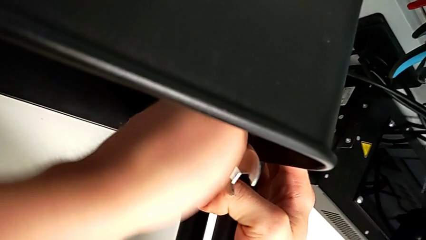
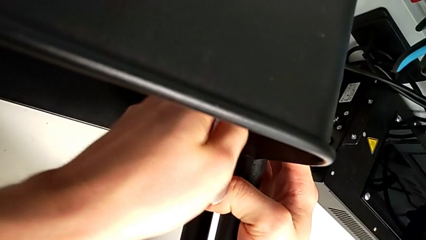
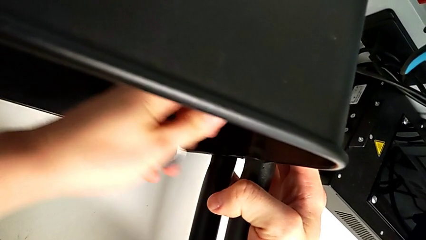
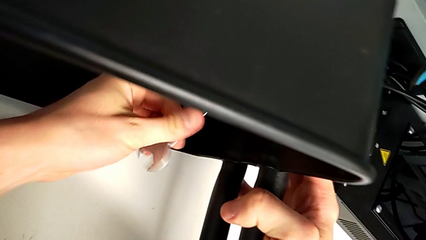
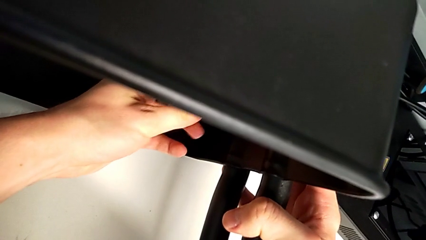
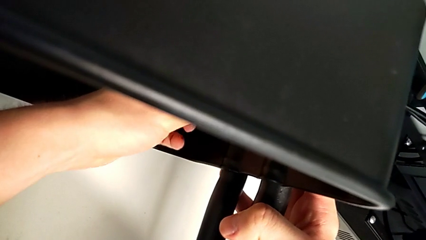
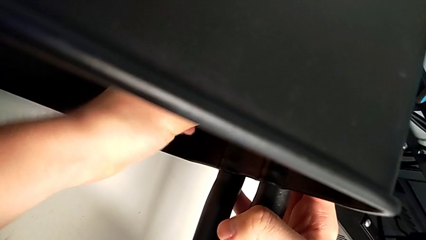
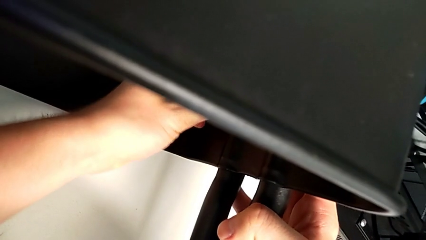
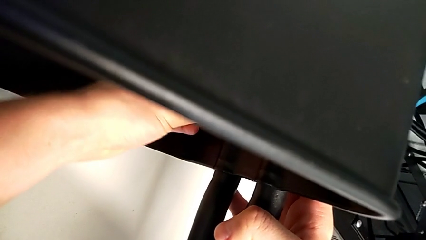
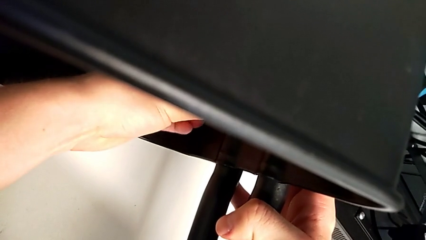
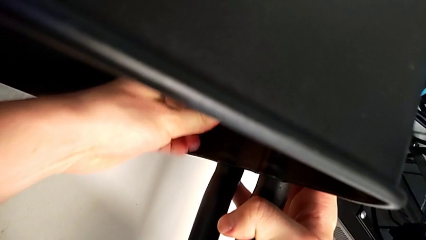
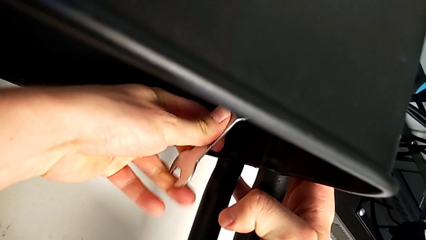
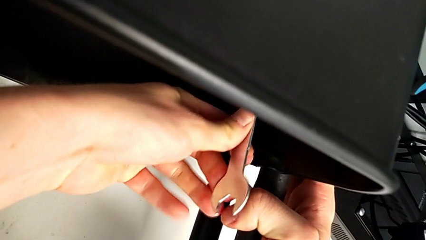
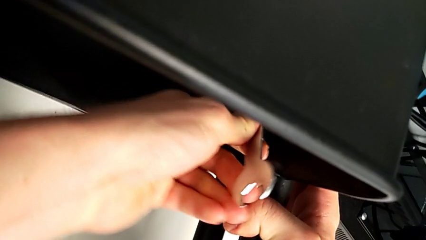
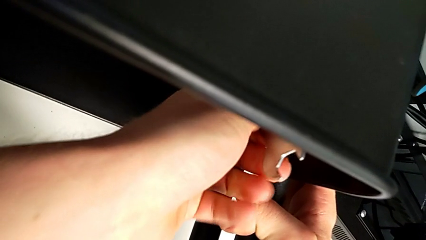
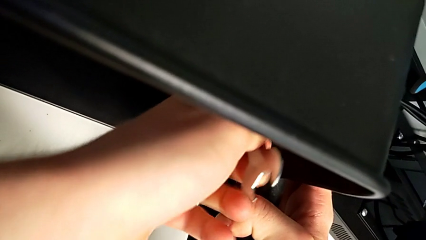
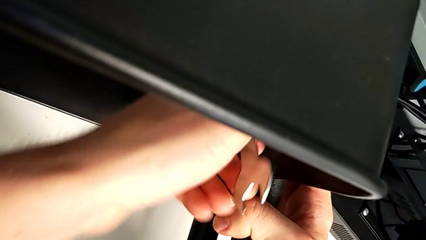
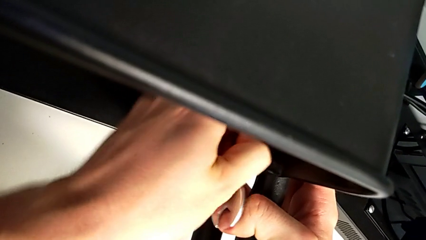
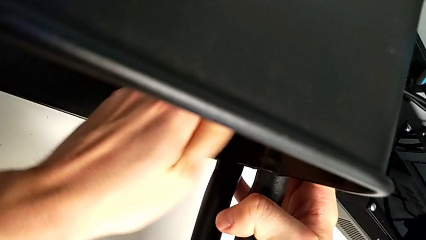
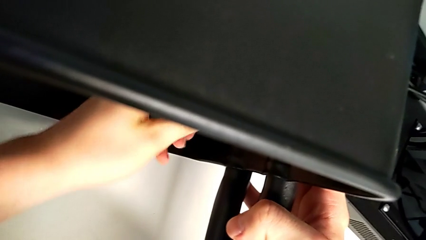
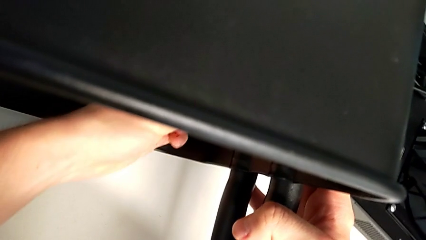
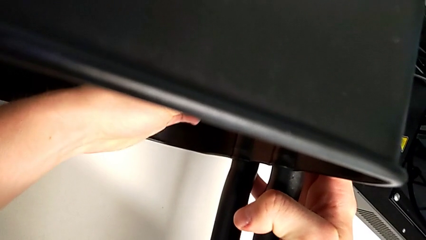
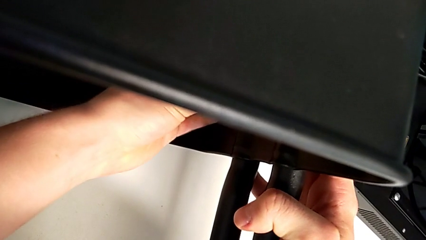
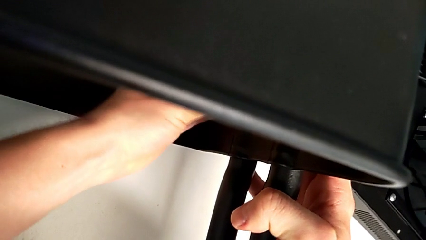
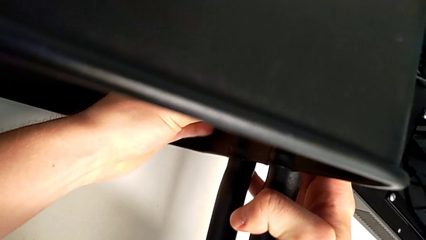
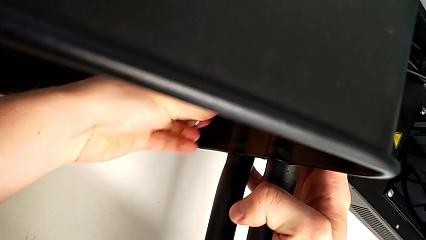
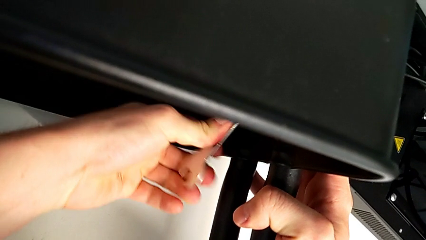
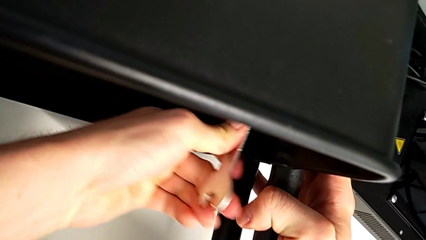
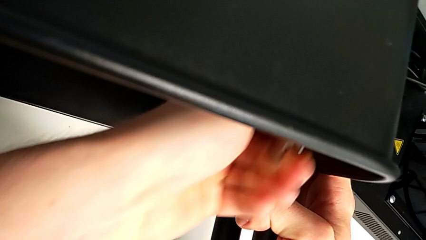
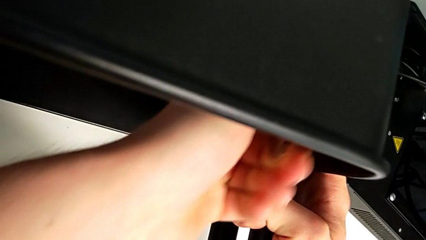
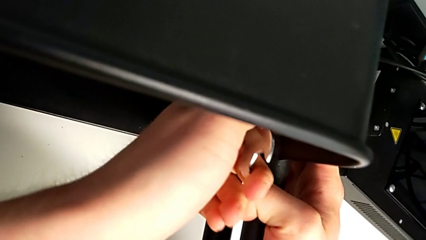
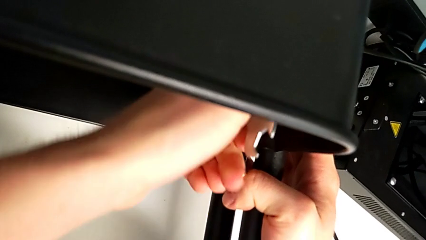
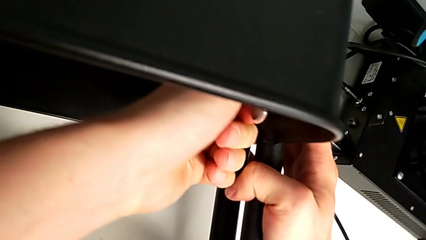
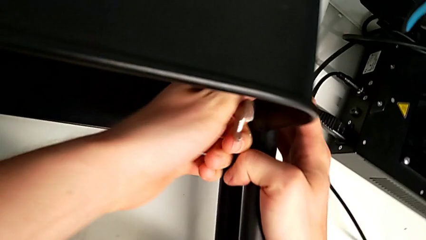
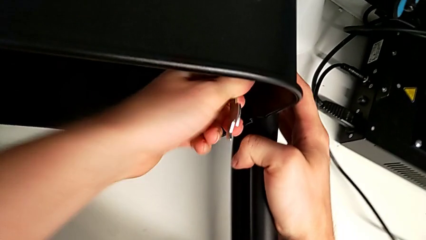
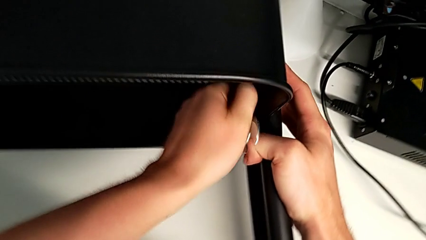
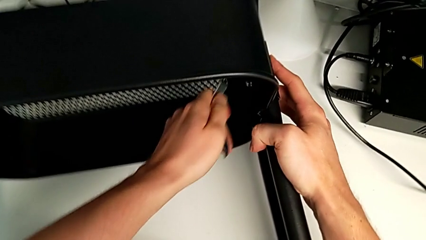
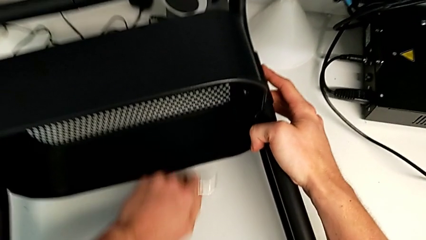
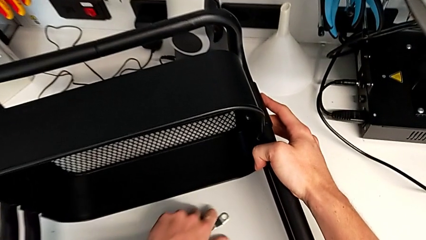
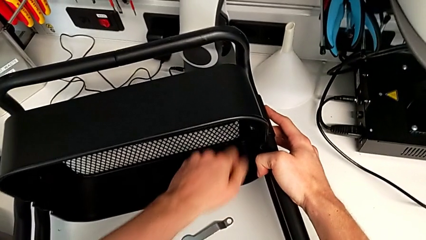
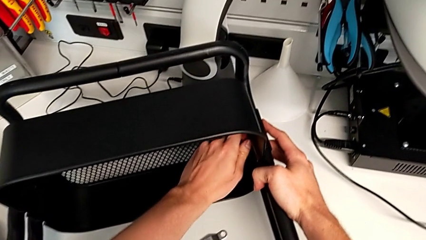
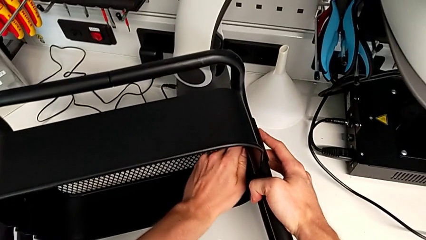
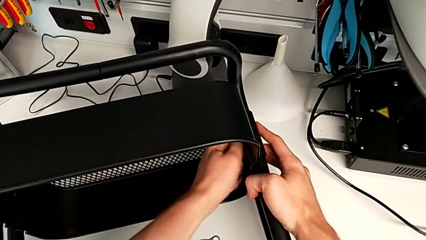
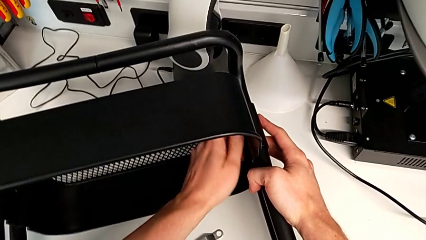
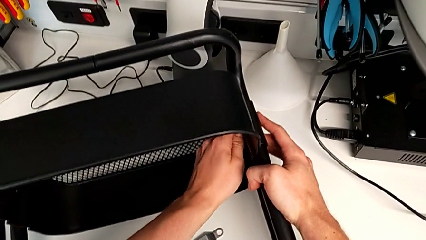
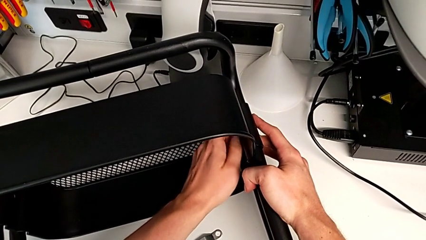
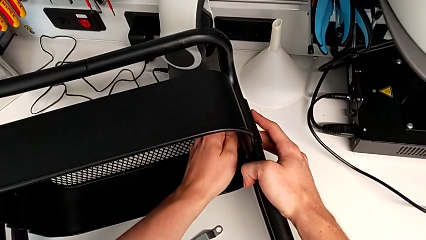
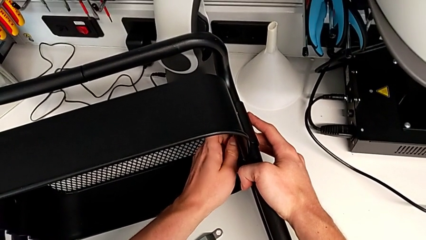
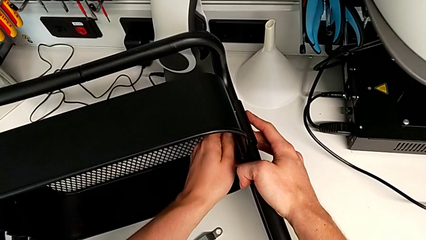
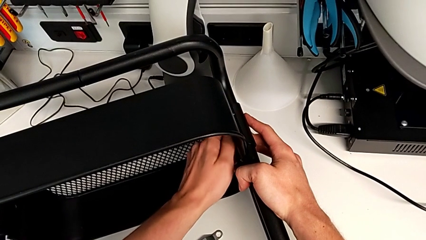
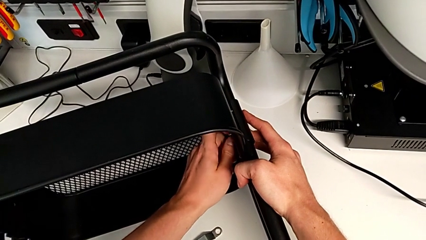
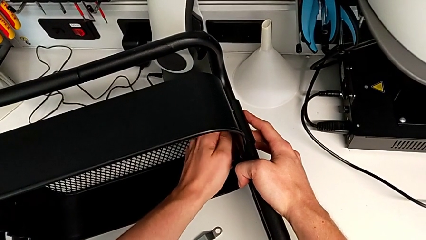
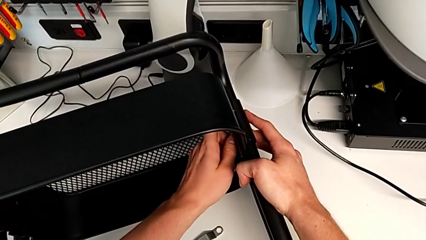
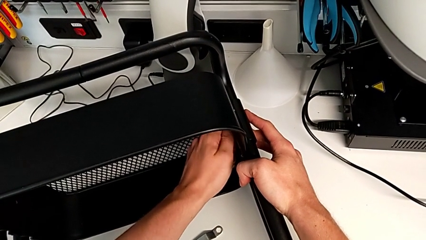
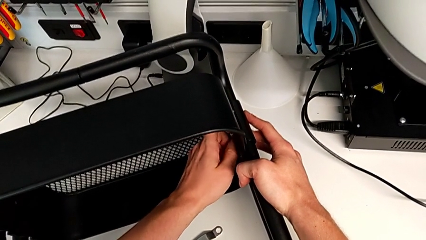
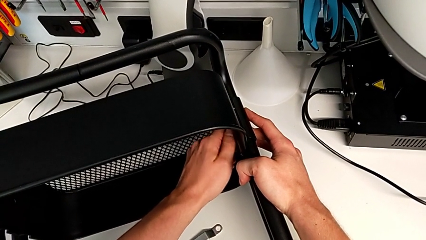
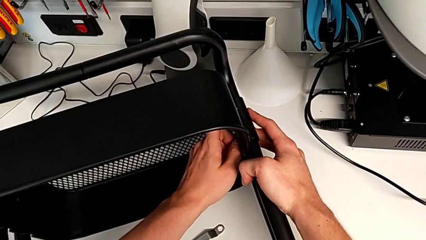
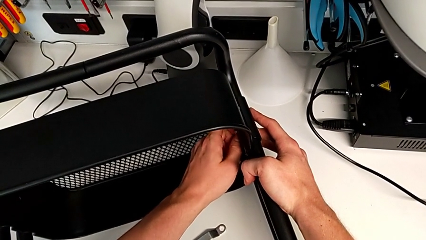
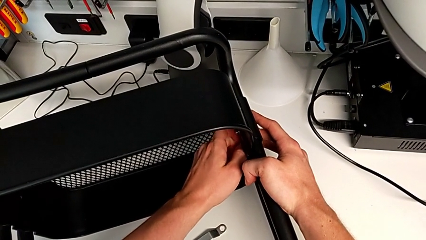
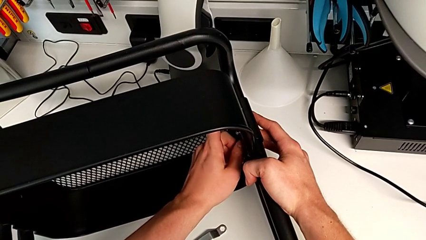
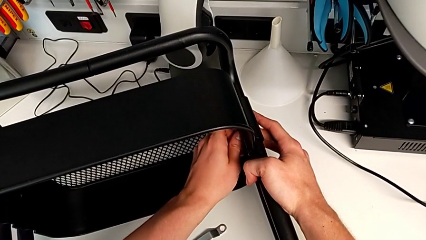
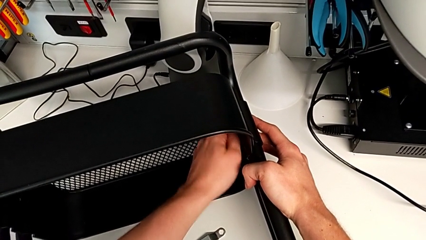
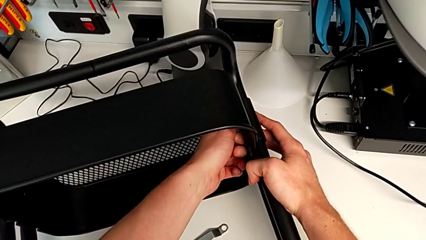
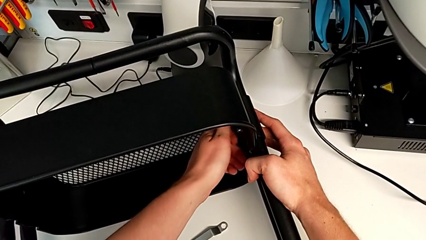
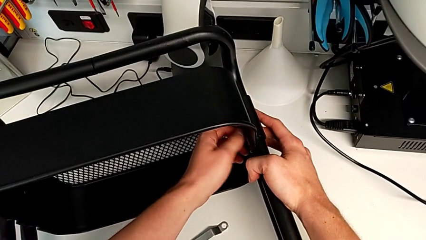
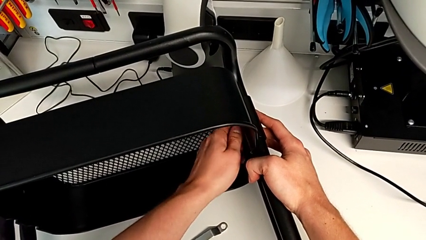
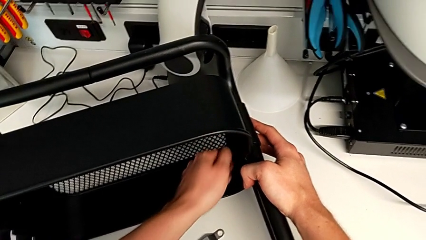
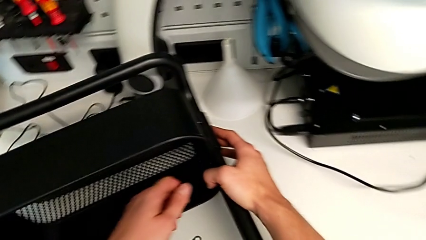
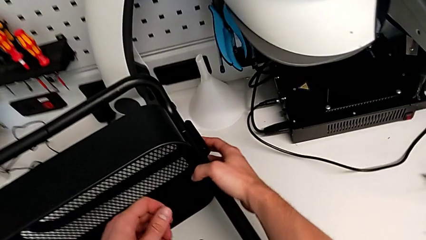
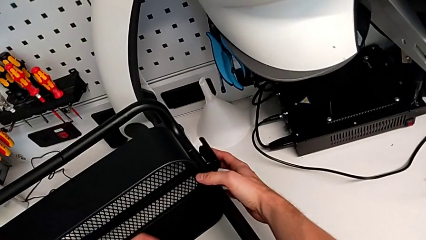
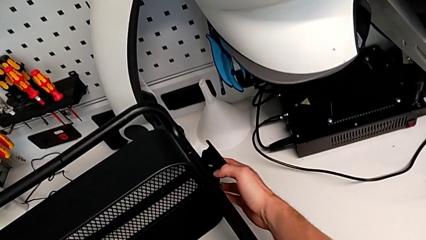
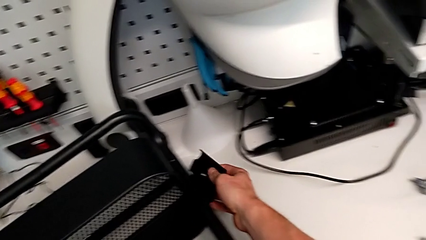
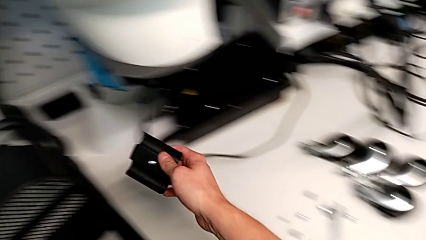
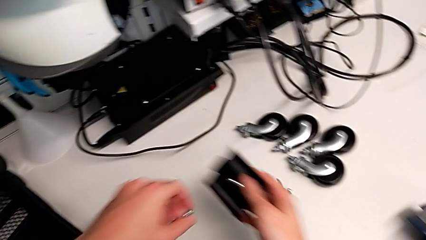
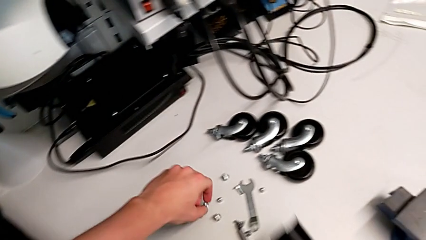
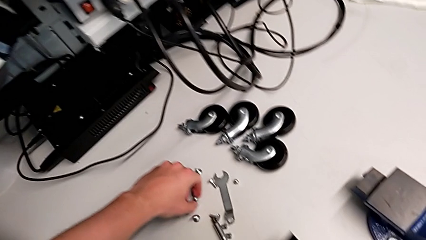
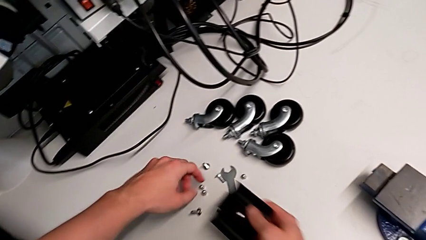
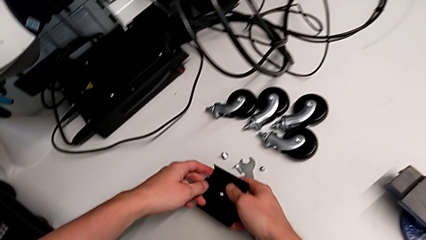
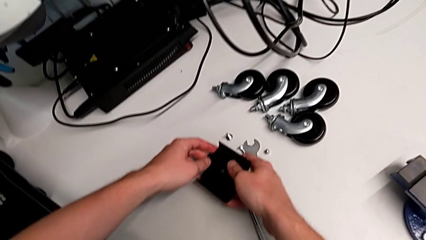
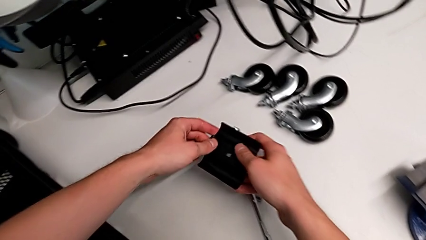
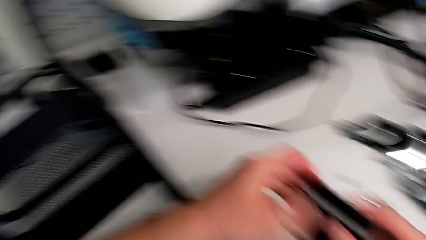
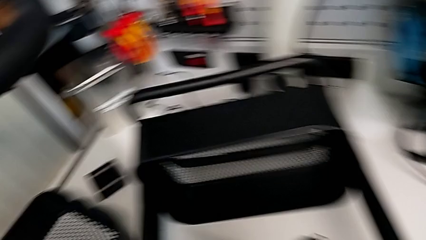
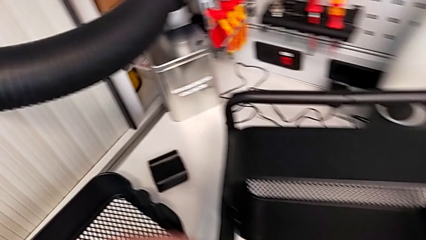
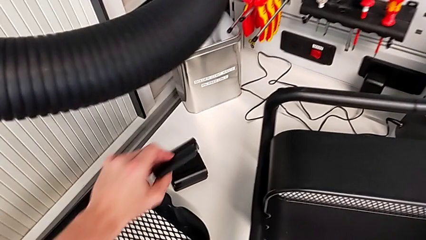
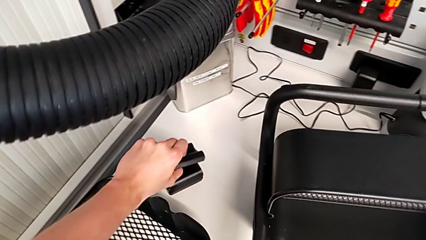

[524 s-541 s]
The camera wearer is unscrewing the second screw from the bottom tray. They keep unscrewing the hex socket head and begin to disassemble the tray.
